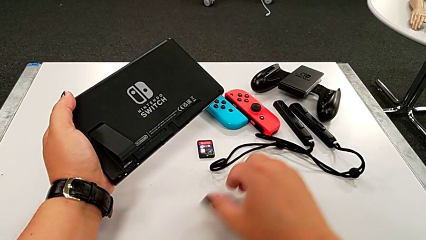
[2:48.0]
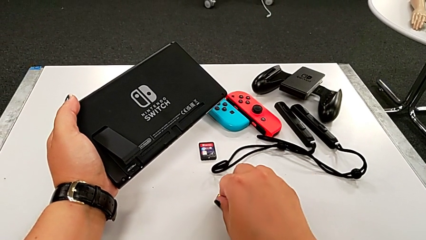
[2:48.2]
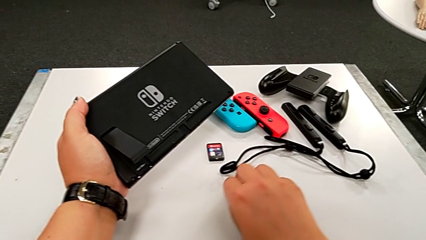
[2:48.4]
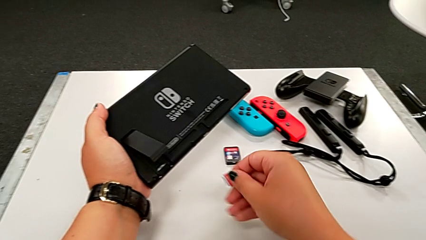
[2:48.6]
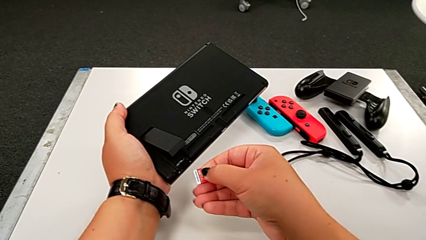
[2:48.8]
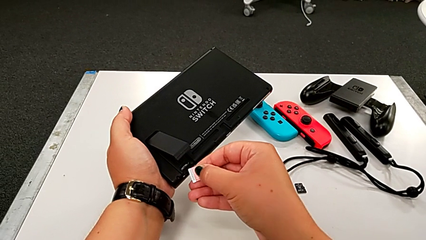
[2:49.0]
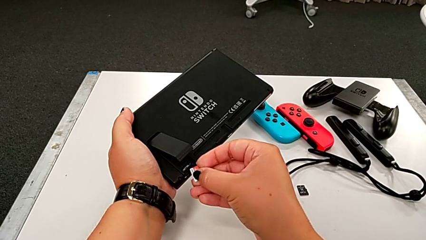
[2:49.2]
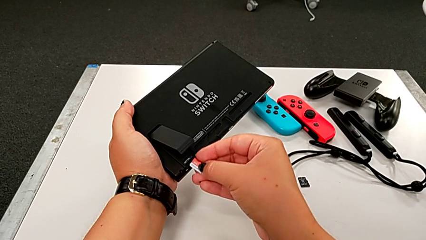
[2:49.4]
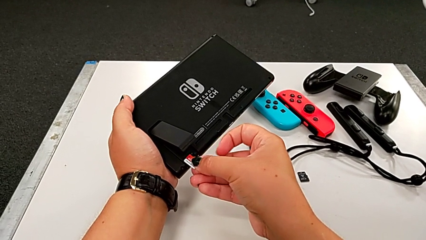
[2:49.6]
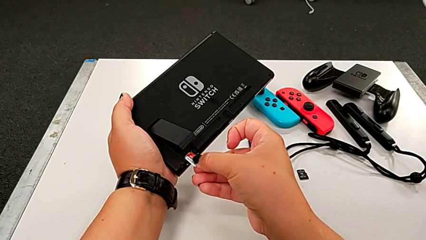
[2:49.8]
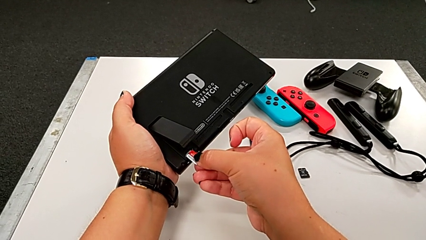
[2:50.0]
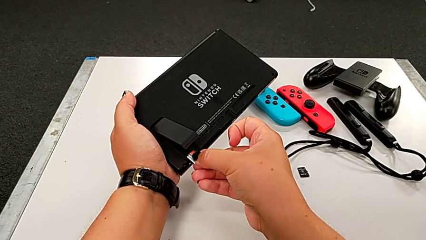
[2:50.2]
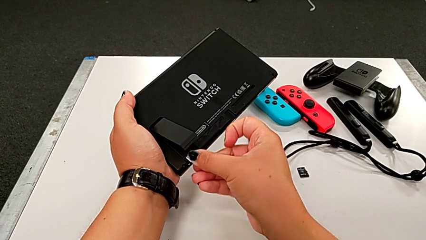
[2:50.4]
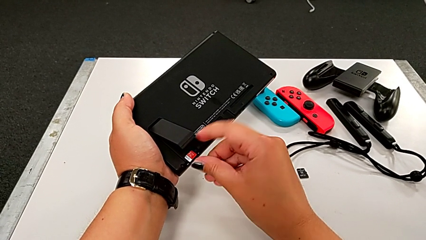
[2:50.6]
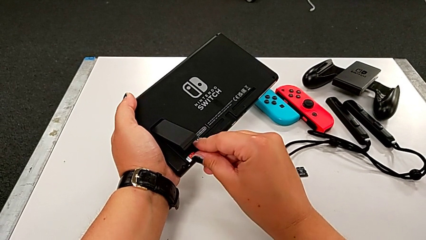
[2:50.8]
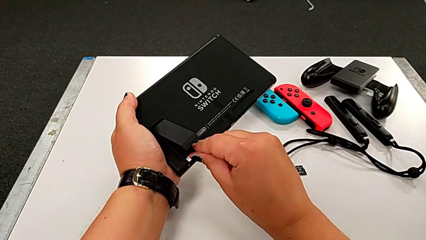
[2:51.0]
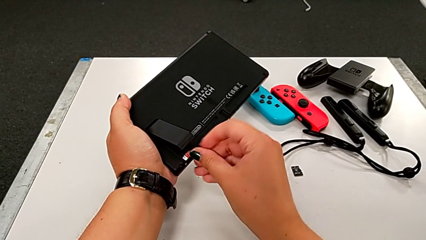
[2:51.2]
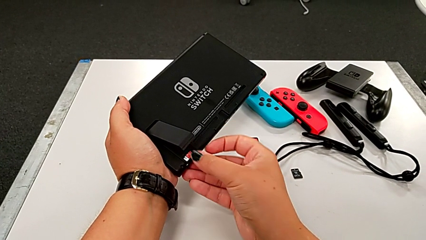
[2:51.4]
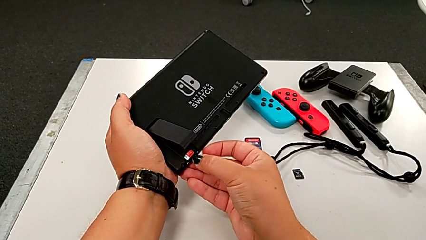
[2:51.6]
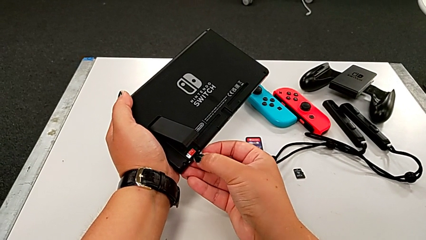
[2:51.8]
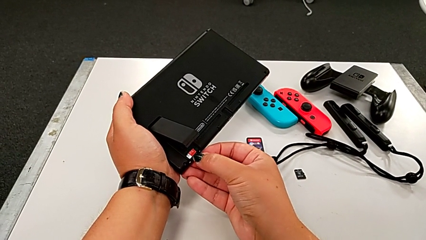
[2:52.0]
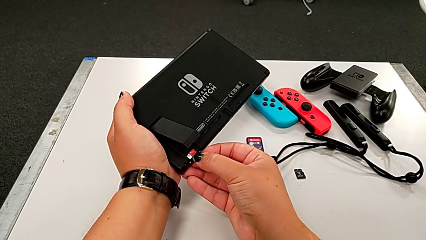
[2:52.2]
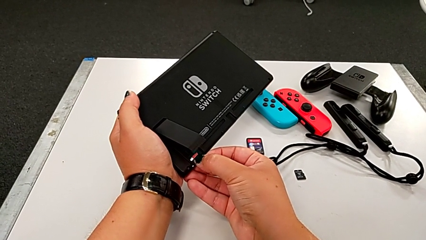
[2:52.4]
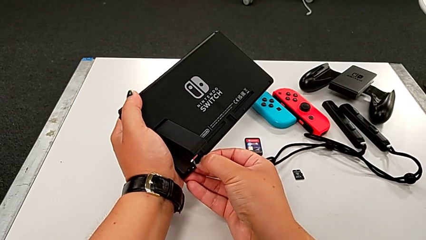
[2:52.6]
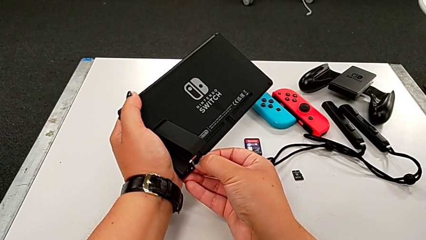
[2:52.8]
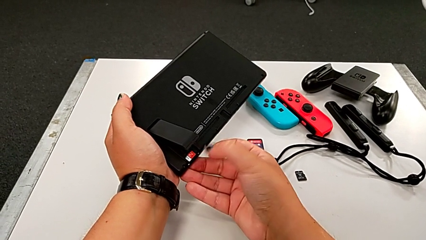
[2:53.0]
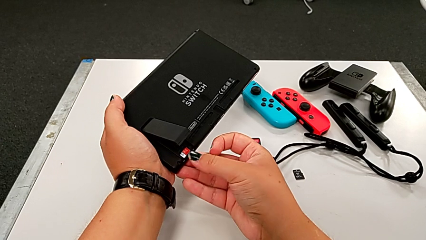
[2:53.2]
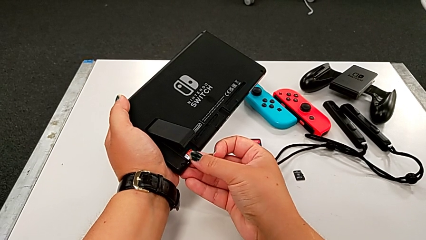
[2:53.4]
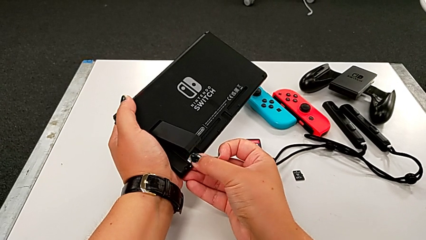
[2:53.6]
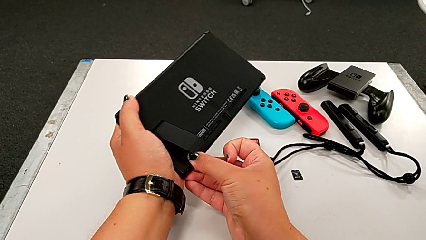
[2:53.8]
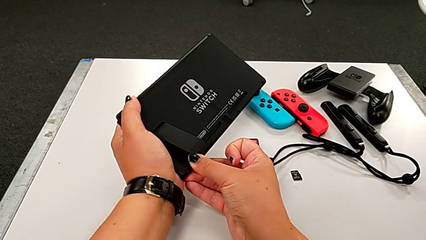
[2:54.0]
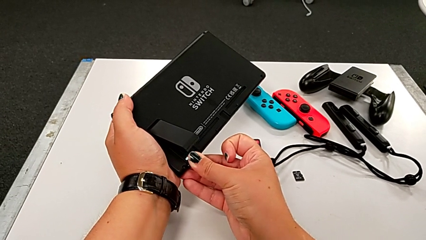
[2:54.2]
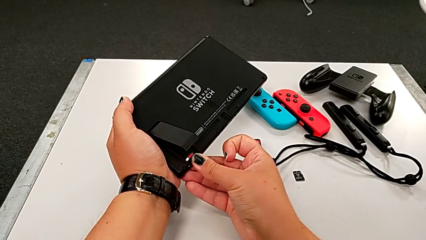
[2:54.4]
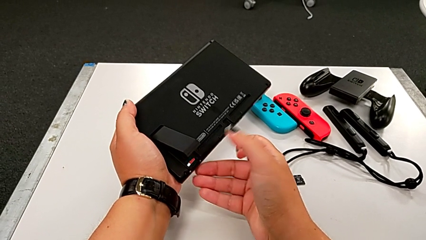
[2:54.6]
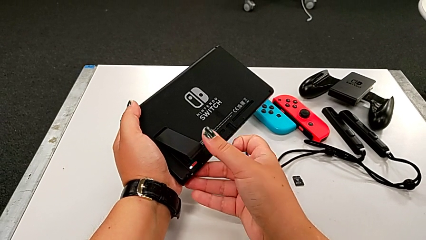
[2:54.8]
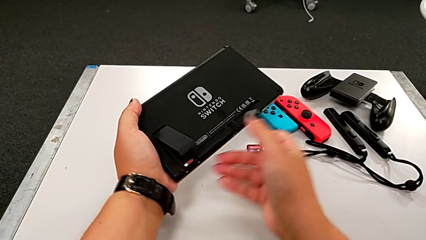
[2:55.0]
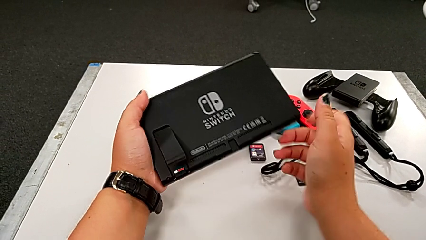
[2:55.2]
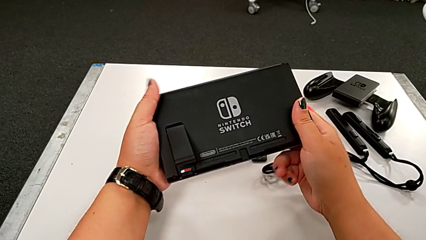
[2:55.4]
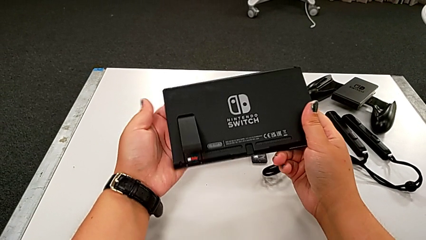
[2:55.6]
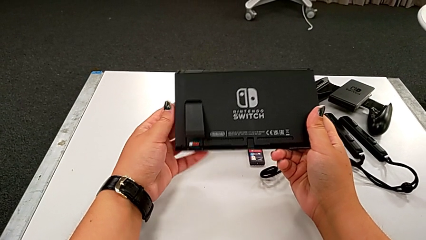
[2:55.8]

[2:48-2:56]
The camera wearer is exchanging the SD card. They grab the red SD card, lift it, insert it and push it.

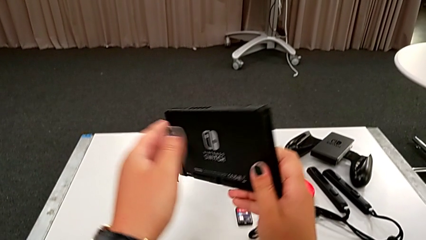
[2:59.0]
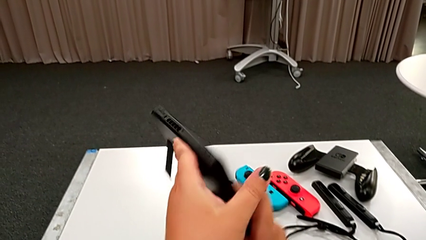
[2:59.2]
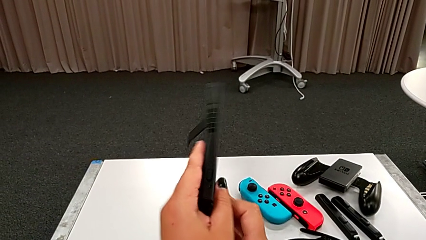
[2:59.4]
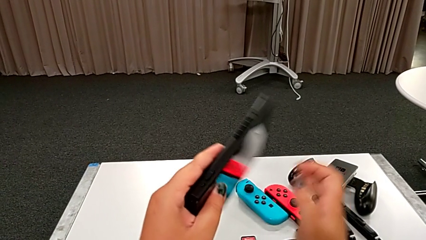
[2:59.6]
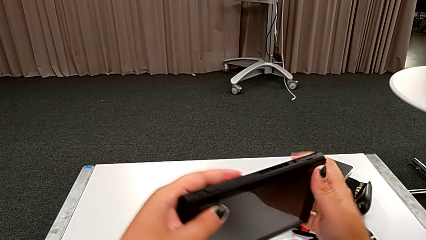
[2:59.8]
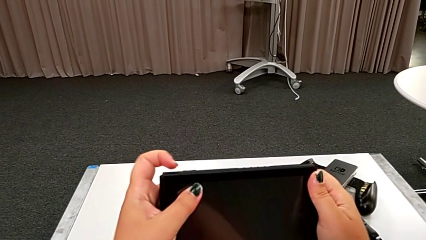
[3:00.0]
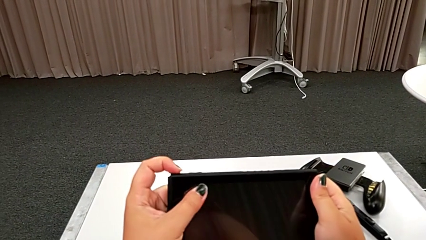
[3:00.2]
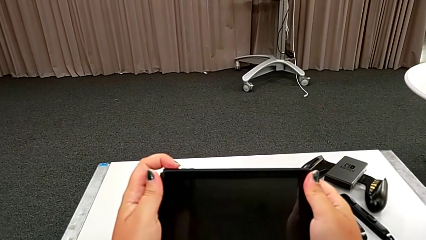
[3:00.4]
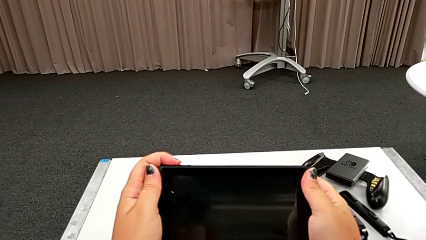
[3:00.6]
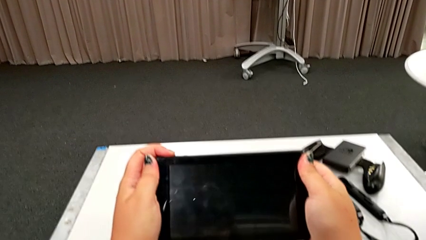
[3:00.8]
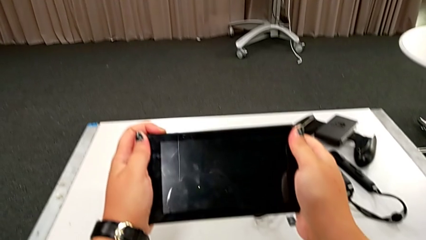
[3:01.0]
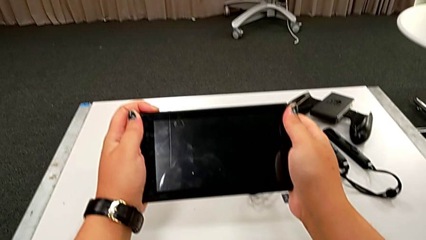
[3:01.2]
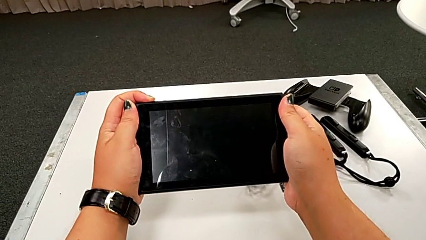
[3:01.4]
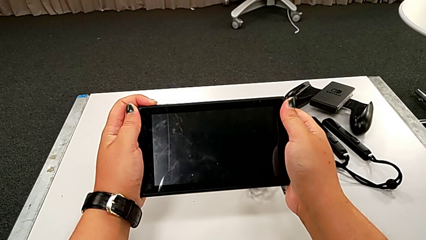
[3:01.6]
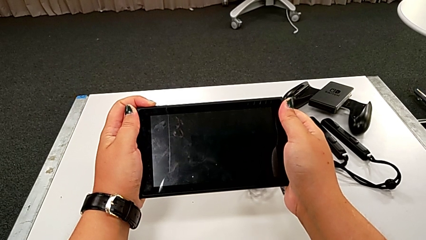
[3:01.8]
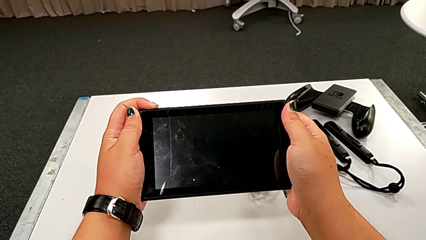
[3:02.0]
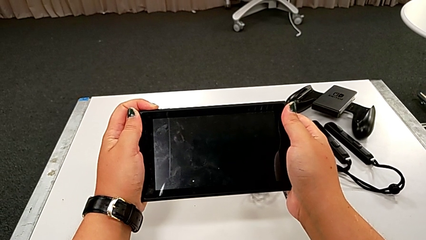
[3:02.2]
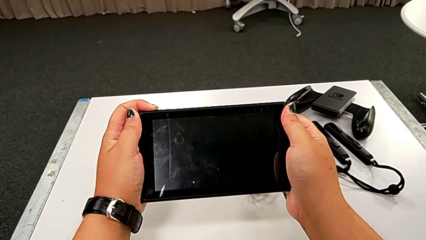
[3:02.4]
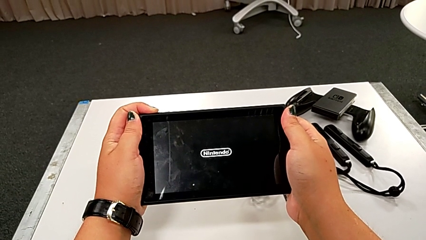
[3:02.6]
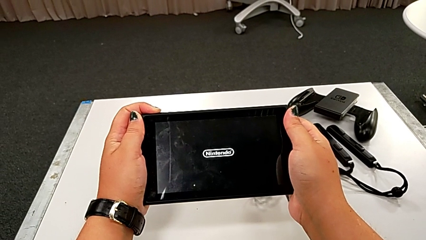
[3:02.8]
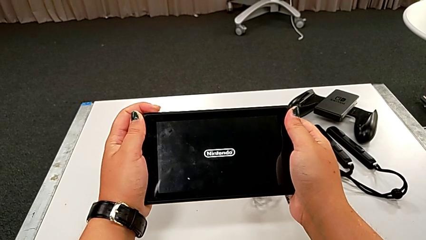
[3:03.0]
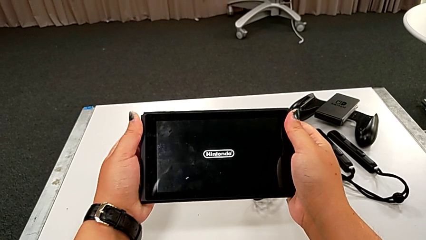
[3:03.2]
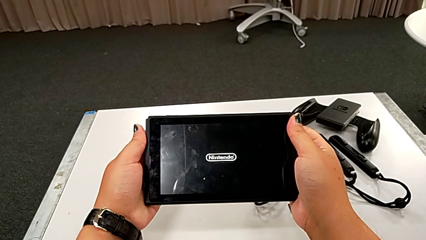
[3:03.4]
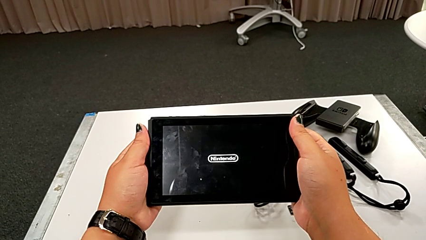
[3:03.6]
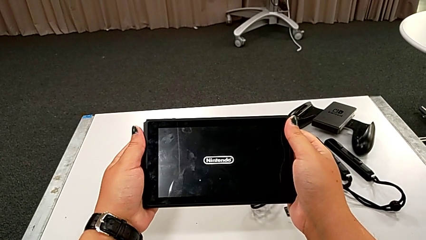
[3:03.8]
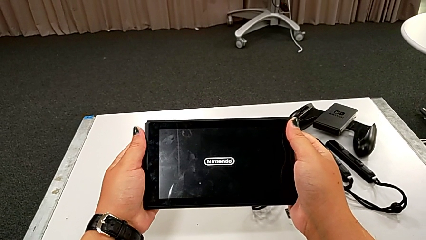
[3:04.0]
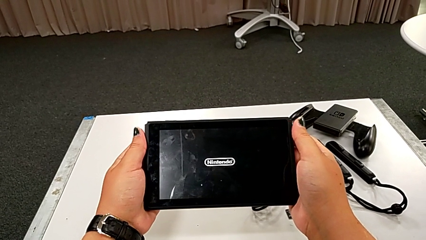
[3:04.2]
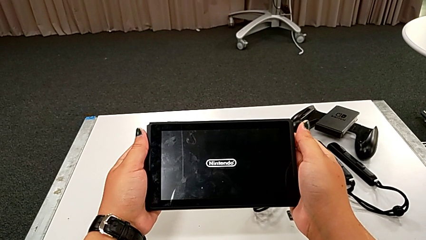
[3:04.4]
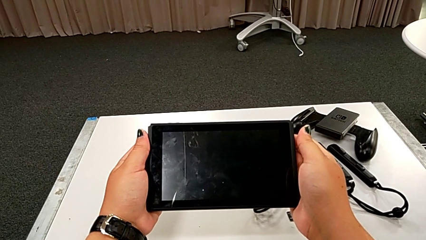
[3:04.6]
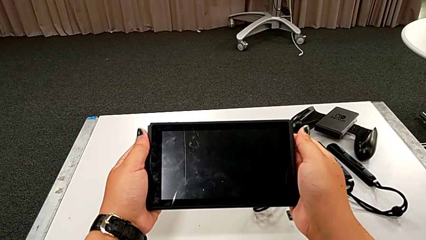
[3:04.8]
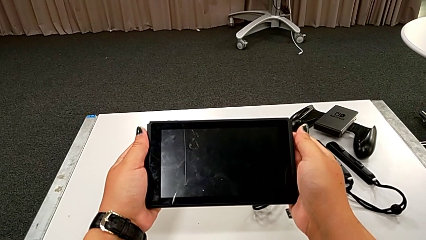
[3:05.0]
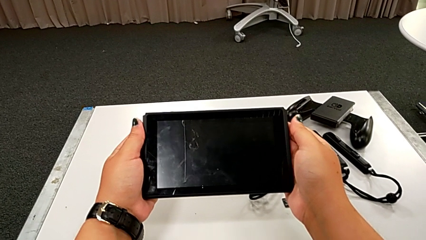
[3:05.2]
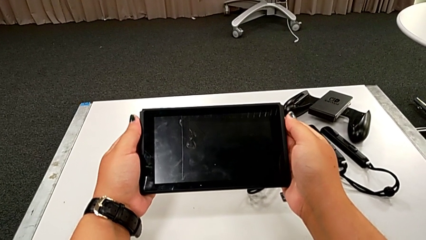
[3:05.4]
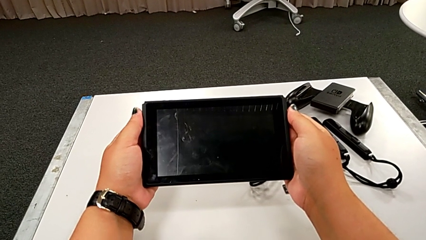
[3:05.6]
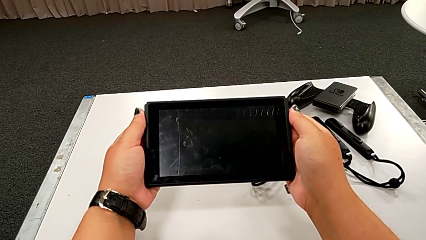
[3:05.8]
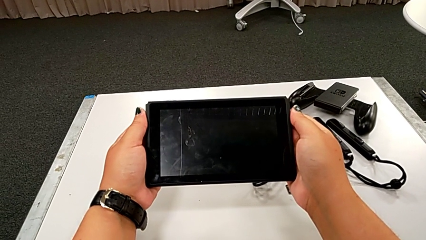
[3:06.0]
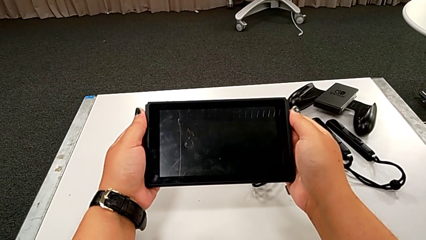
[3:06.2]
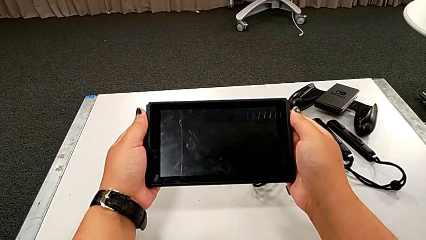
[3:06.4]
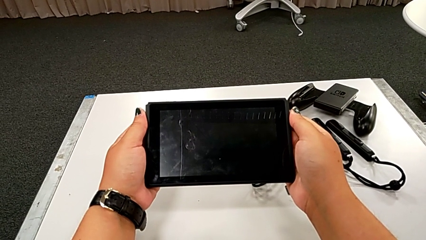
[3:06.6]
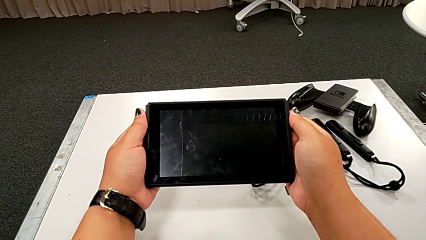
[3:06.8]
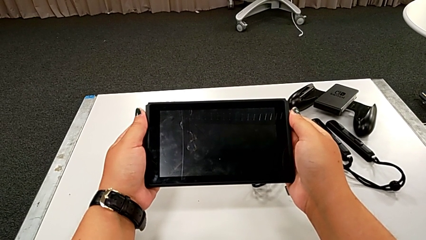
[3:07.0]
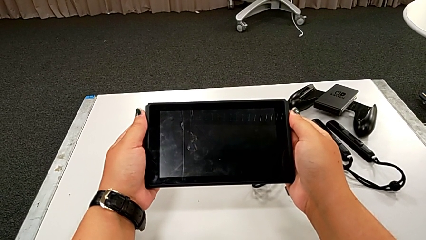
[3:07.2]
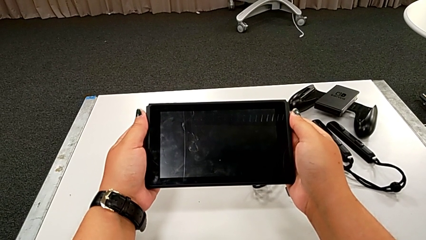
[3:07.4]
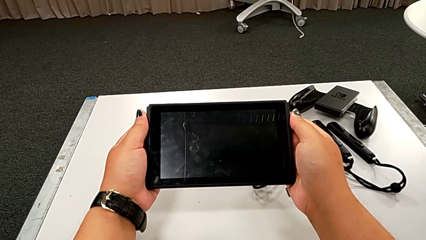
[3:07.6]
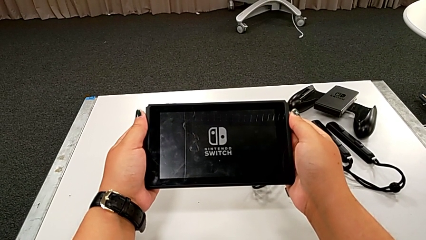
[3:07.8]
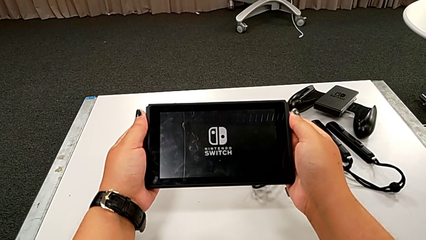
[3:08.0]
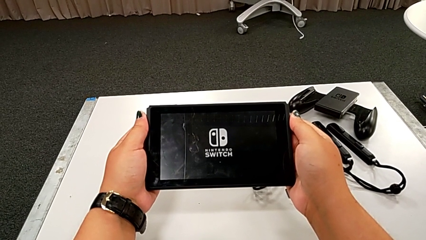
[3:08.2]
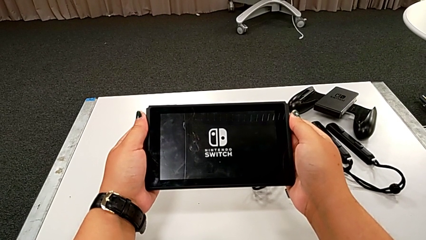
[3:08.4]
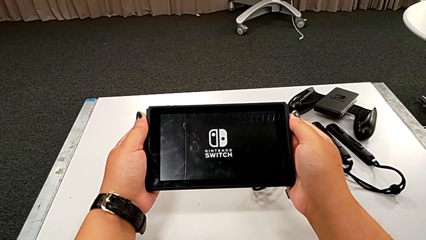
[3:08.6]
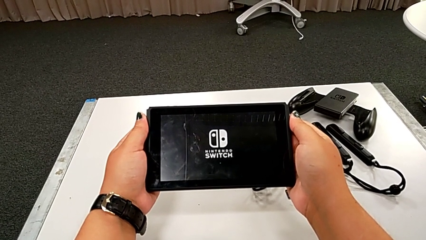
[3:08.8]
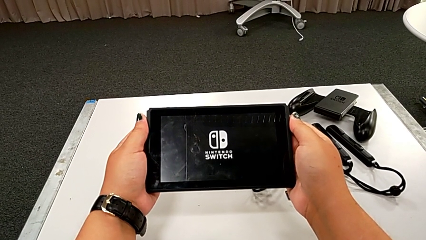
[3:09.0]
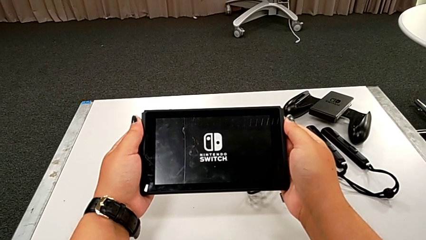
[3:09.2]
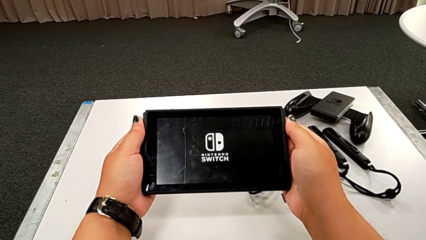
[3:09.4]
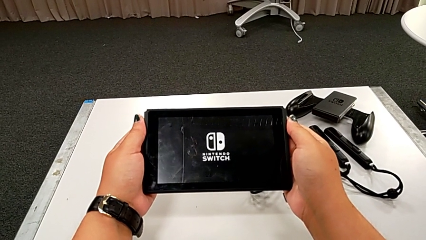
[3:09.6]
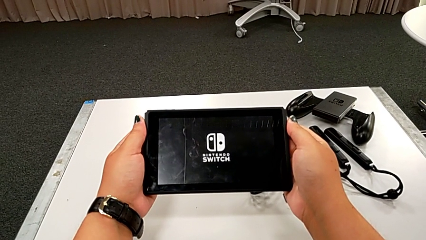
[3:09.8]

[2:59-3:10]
The camera wearer turns on the touch screen. They flip the black touch screen, press the black button and turn on the black touch screen.
